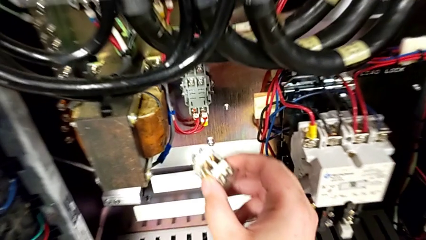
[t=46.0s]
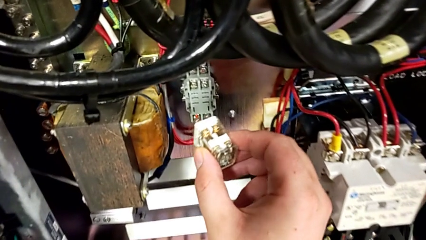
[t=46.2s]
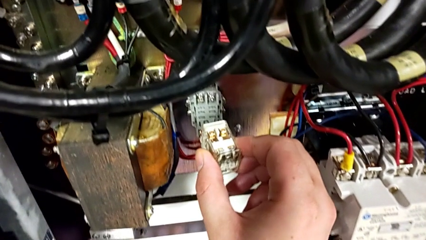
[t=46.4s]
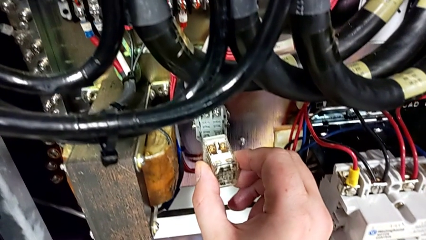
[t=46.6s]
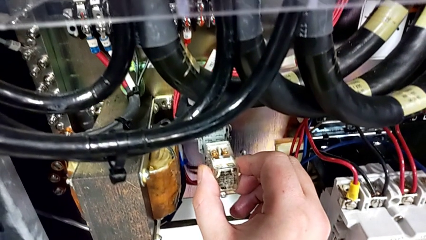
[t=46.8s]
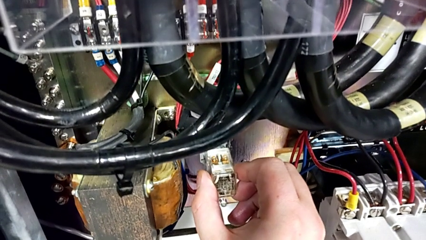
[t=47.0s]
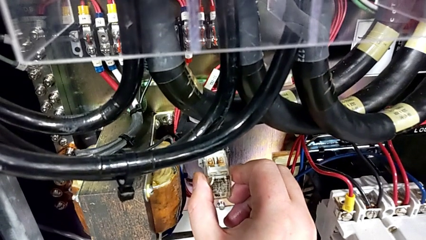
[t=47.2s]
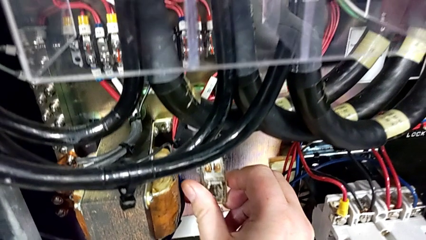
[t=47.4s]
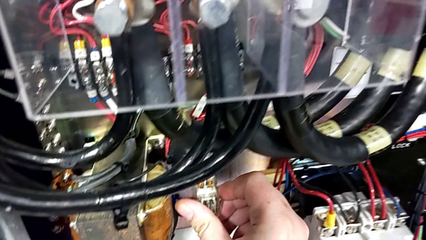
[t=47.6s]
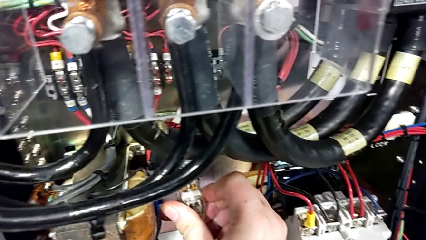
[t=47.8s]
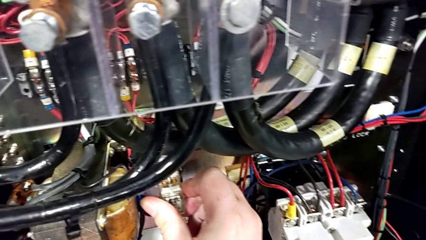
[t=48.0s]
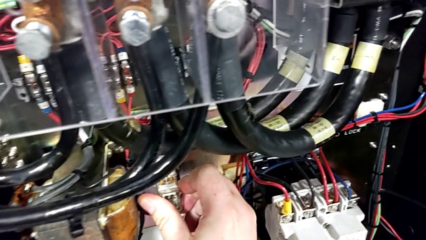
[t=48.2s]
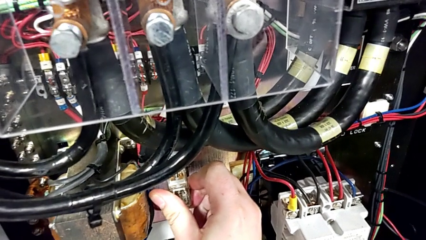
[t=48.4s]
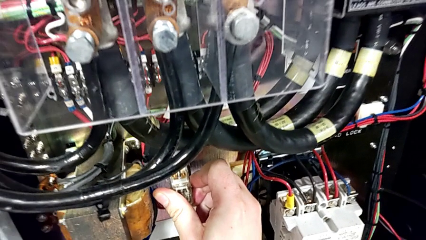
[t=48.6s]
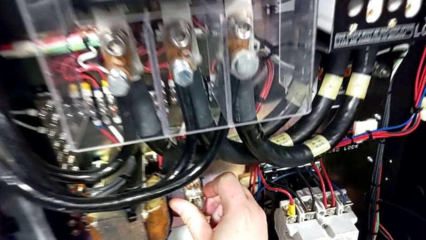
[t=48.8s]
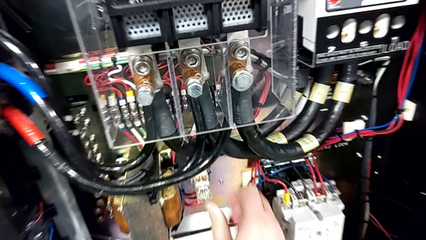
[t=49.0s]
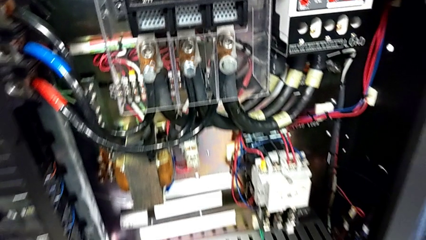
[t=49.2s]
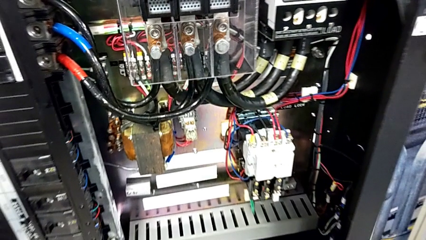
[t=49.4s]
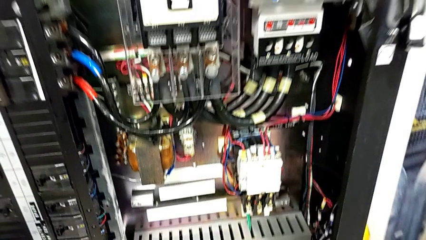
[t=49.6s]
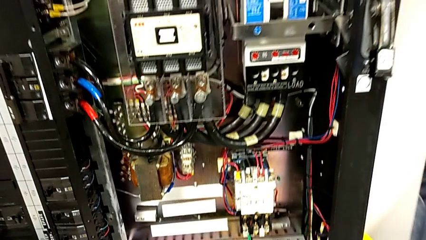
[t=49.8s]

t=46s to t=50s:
The camera wearer is putting the circuit breaker replacement into the socket. They assemble the circuit breaker.

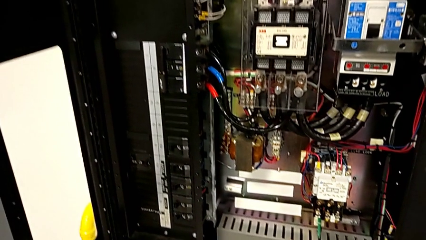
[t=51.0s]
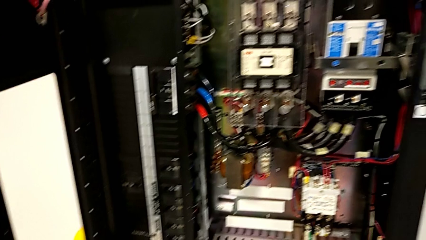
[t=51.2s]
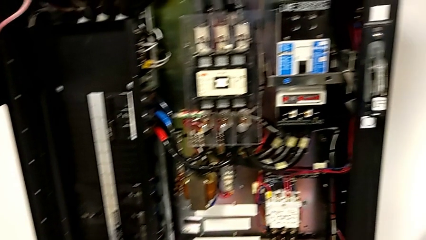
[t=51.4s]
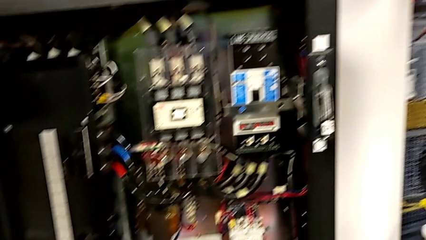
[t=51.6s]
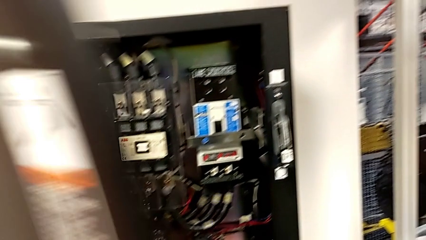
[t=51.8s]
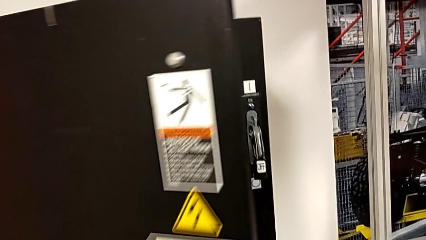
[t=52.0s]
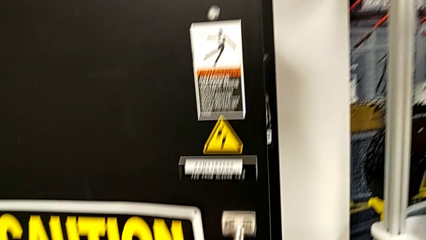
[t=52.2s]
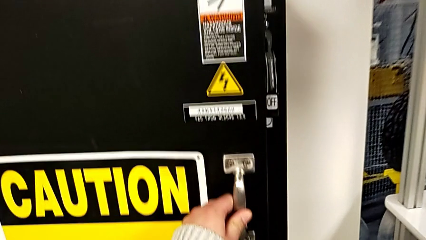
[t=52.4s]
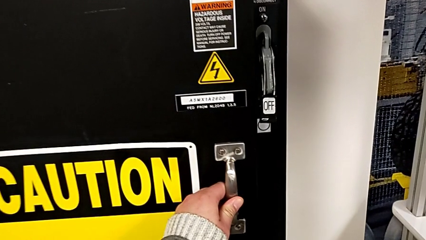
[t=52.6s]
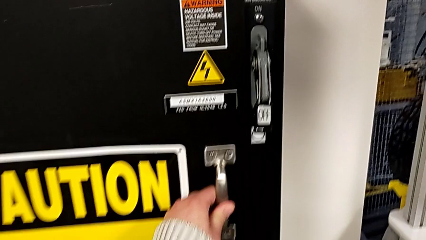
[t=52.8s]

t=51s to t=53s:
The camera wearer closes the panel door. They close the front panel door.

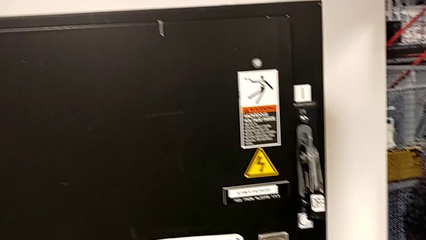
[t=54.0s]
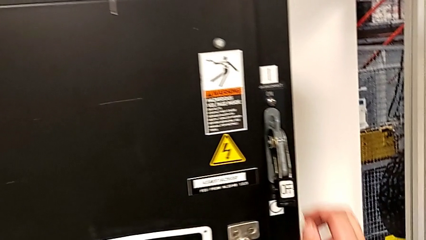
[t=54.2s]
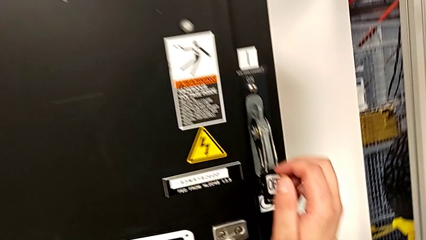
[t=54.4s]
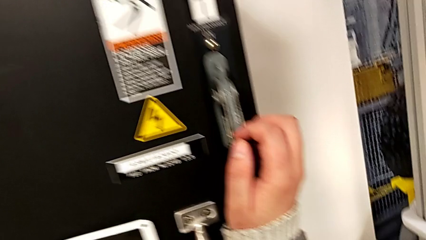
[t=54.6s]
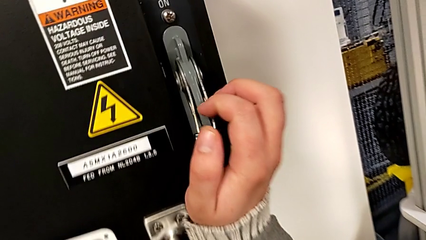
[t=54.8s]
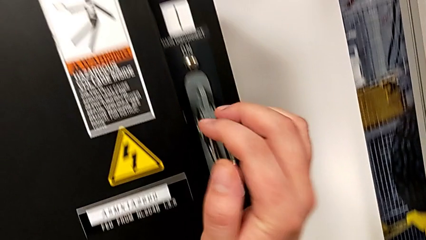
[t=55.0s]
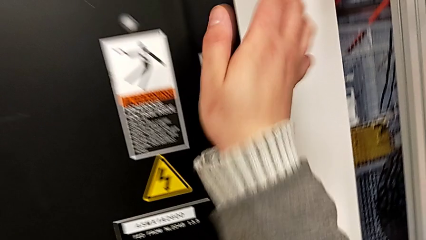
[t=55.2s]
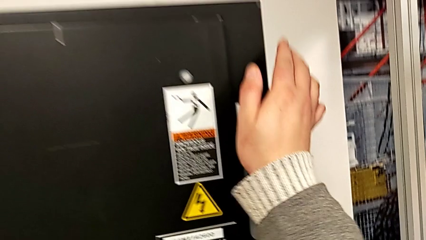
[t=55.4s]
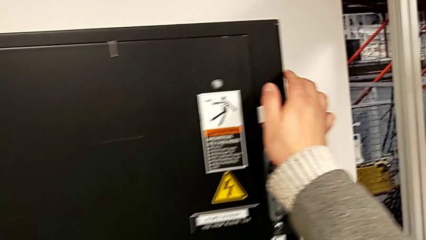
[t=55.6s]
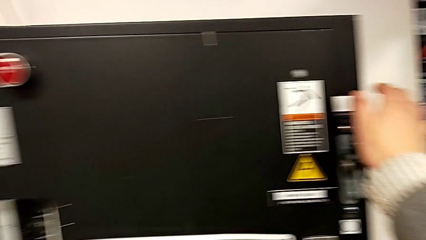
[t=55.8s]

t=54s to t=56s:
The camera wearer turns on the power. They pull the lever.

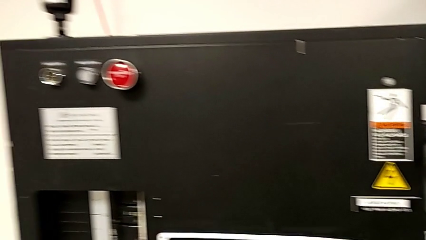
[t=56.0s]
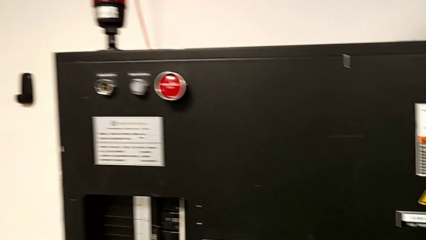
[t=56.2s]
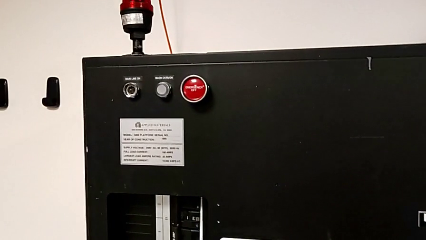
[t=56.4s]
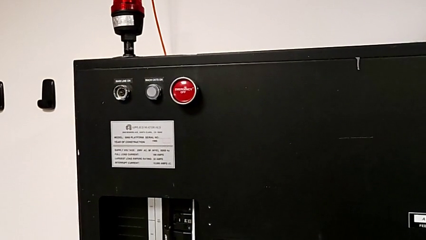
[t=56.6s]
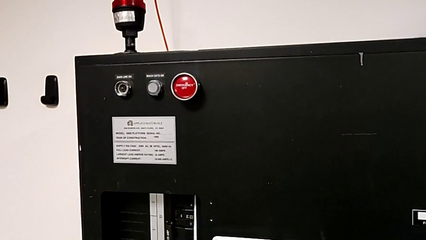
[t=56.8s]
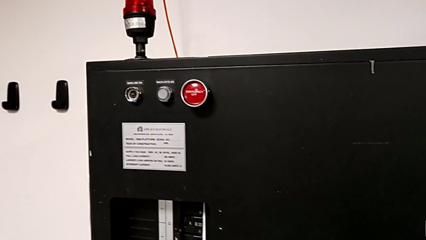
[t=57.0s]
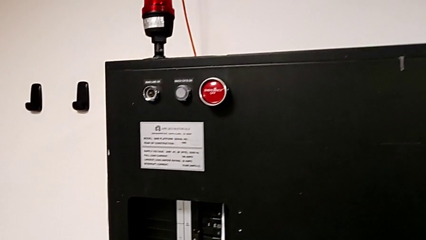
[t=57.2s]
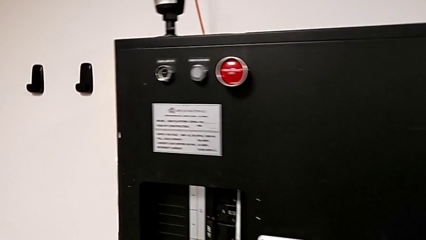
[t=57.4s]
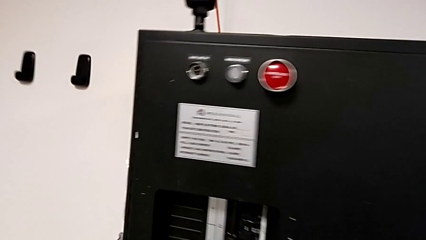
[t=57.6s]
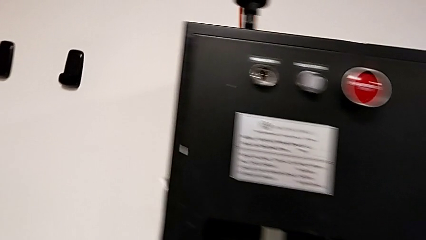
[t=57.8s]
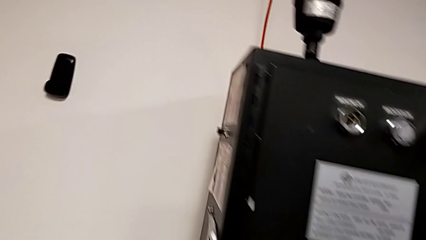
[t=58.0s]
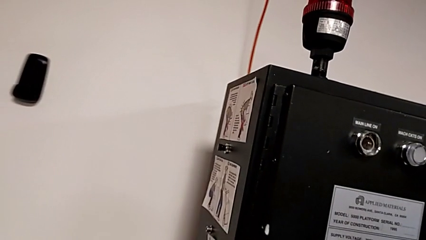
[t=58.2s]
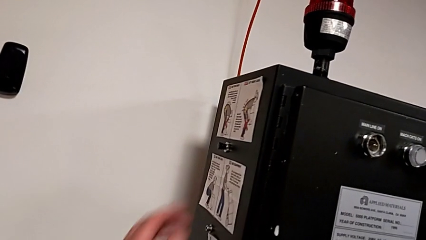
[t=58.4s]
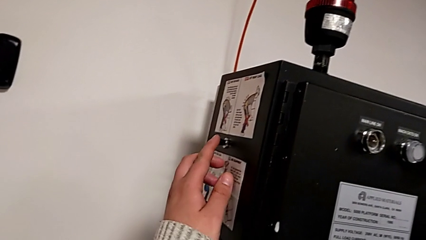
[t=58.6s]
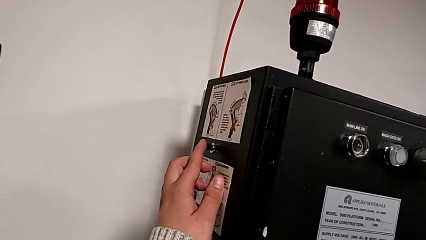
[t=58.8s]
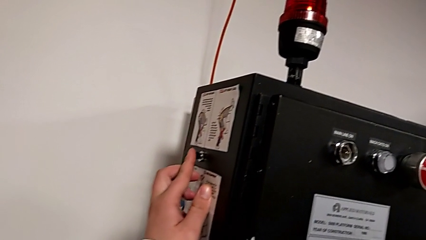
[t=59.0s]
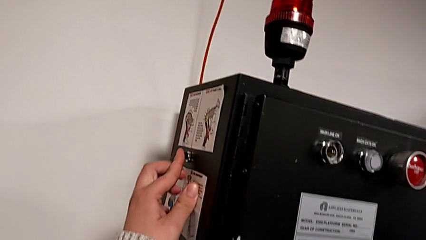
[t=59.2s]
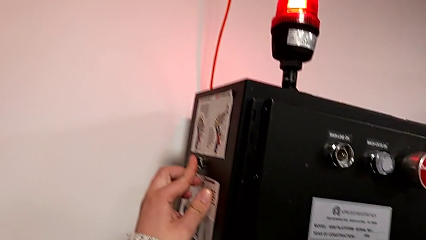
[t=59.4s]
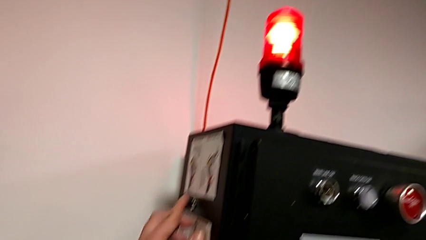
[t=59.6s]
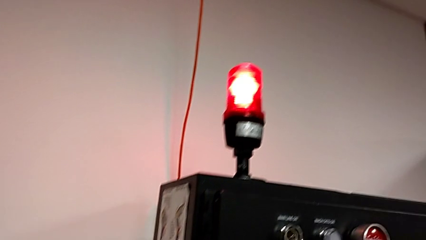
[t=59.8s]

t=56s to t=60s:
The camera wearer presses the reset button on the left side of the box. They press the reset button.

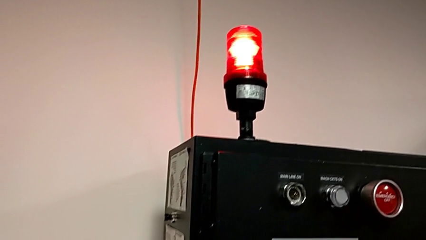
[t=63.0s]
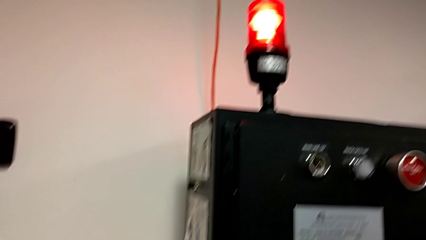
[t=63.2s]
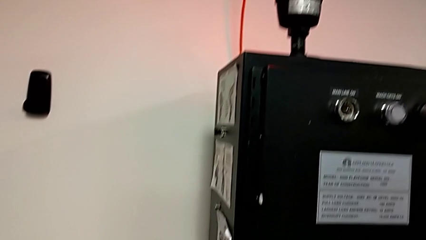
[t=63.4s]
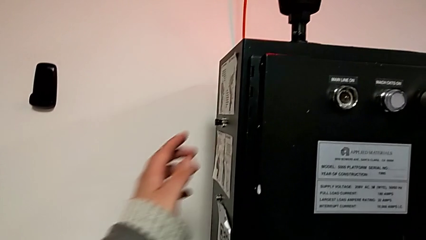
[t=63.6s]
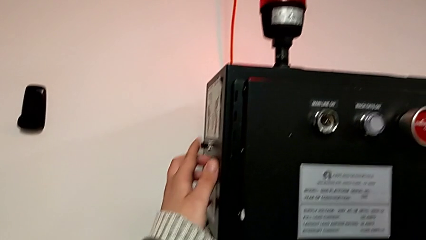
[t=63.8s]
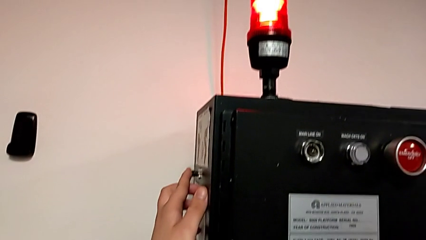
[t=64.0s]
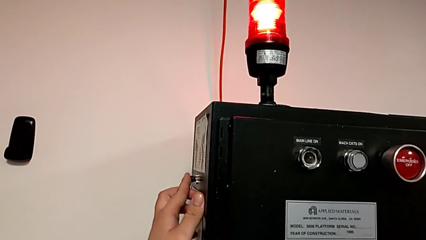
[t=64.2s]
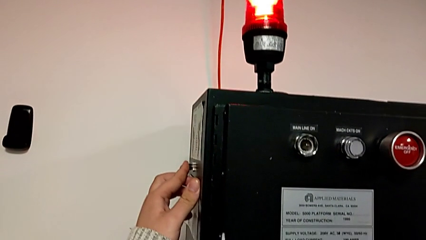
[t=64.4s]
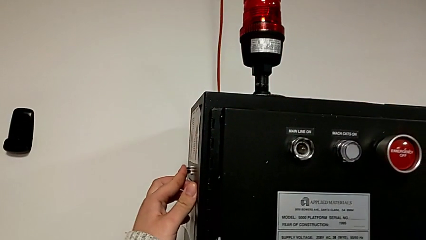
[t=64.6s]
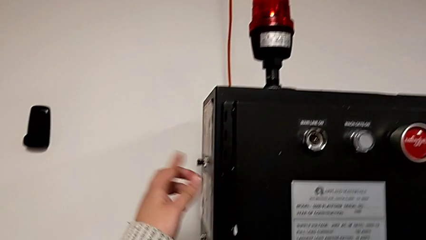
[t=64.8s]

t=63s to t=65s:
The camera wearer presses the left side button of the box. They push the reset button.

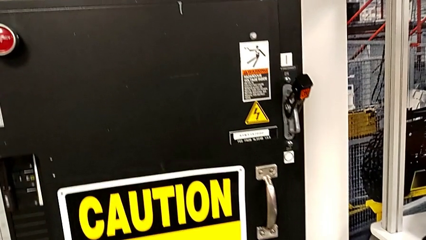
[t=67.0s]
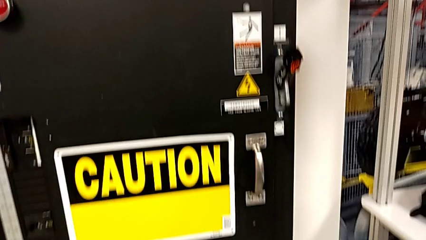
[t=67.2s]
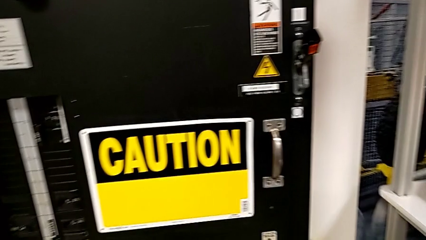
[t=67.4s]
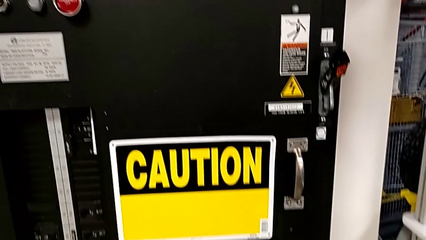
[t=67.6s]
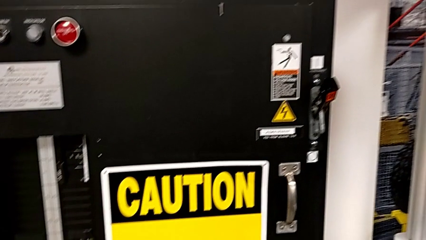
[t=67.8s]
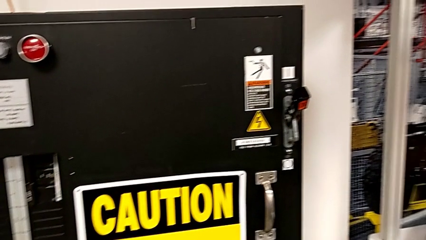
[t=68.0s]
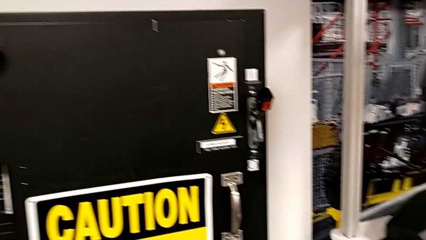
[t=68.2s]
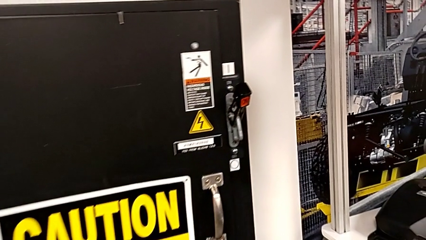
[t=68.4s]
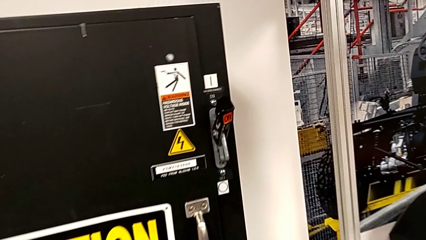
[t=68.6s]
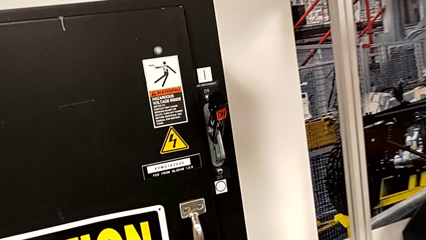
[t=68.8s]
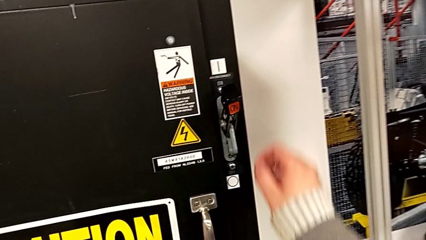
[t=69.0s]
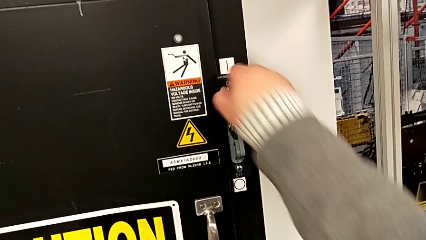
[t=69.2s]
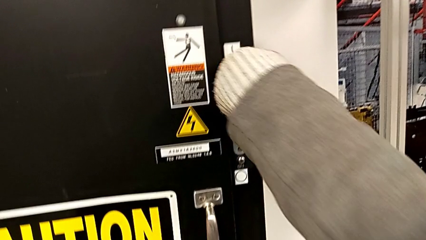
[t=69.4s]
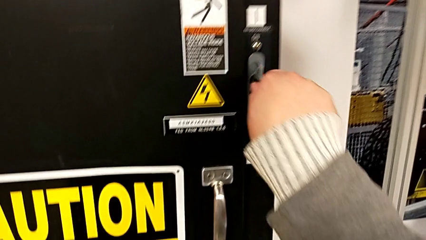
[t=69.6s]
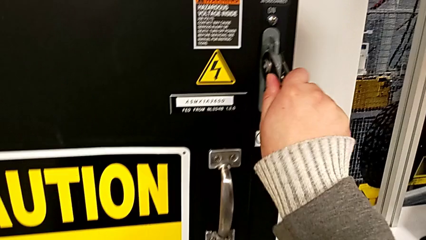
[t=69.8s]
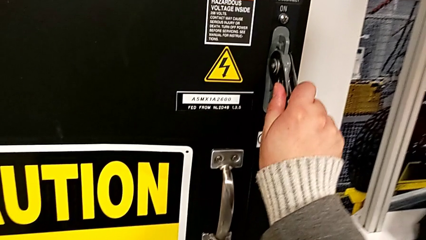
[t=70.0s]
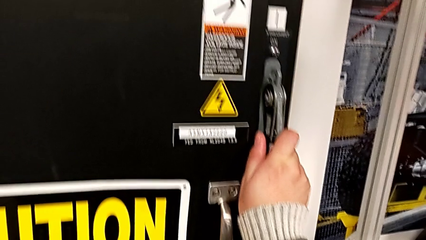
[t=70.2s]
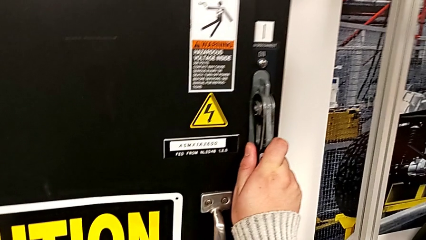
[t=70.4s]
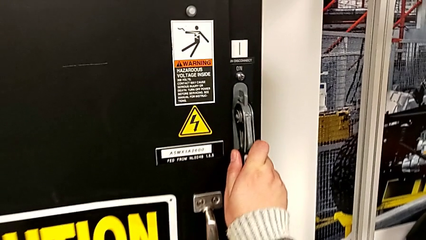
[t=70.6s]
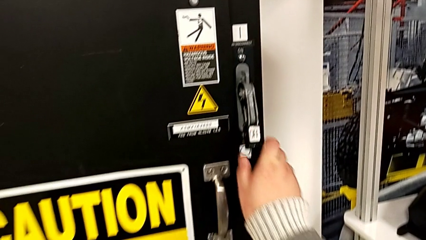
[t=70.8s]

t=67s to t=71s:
The camera wearer turns off the main part. They push the lever.
